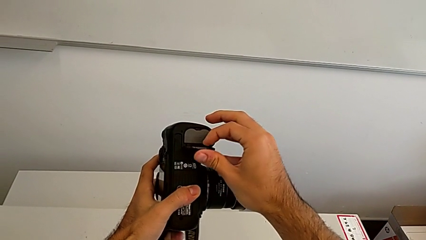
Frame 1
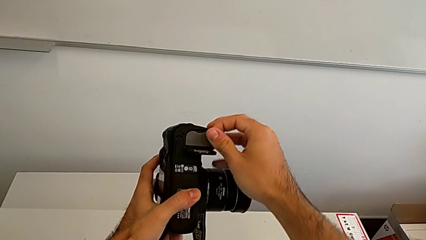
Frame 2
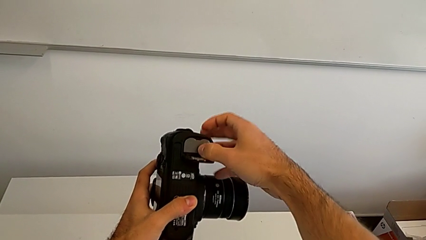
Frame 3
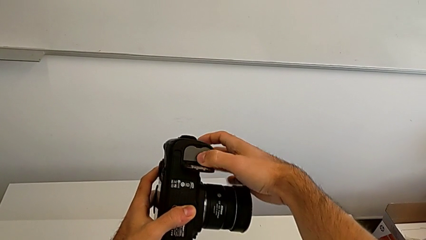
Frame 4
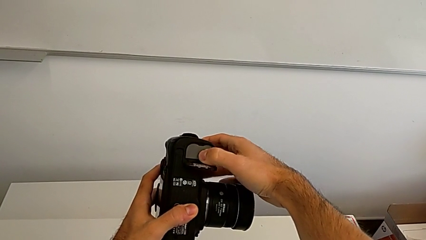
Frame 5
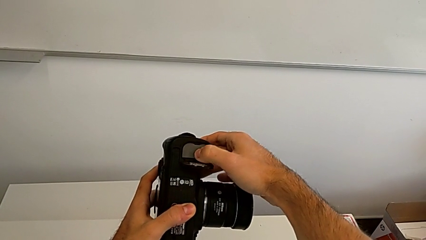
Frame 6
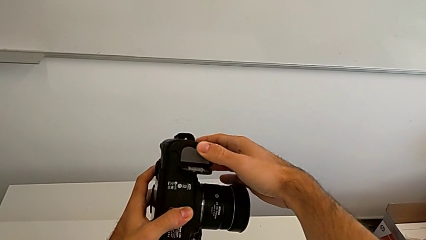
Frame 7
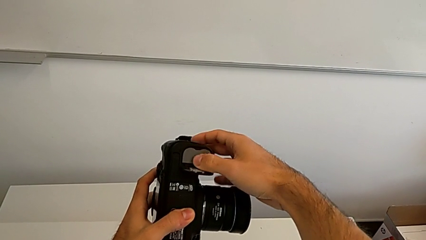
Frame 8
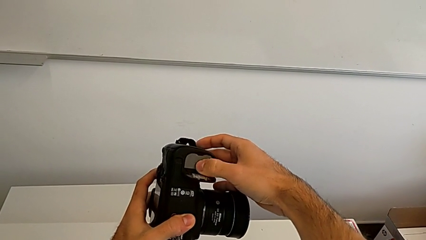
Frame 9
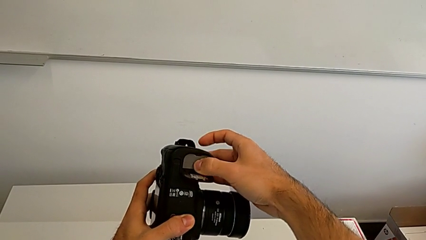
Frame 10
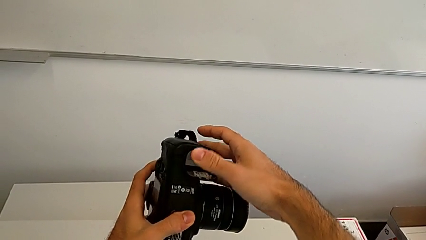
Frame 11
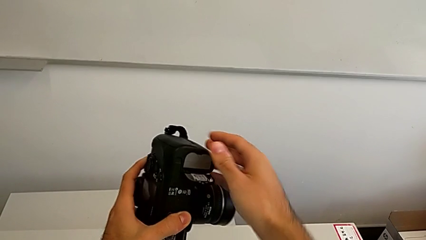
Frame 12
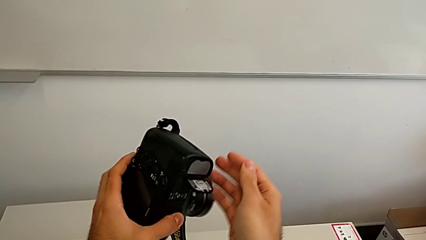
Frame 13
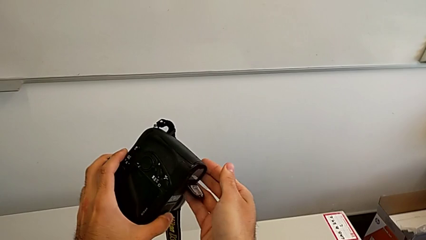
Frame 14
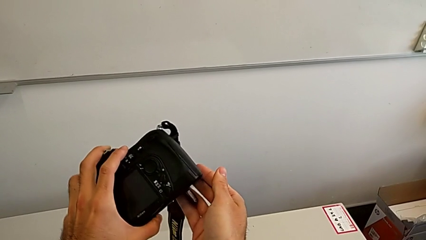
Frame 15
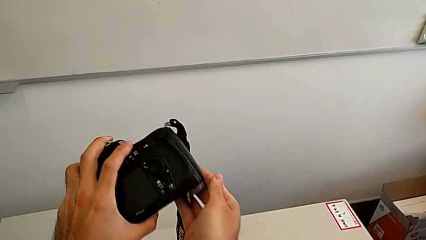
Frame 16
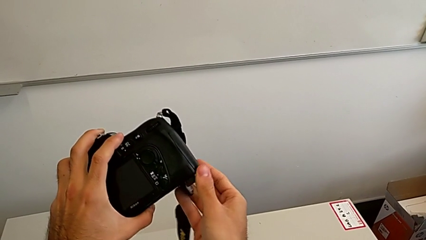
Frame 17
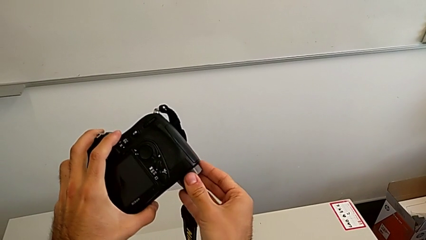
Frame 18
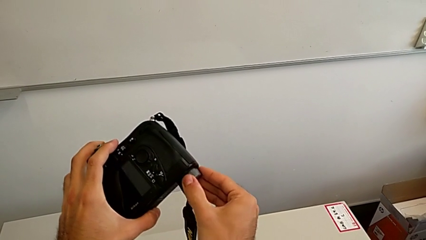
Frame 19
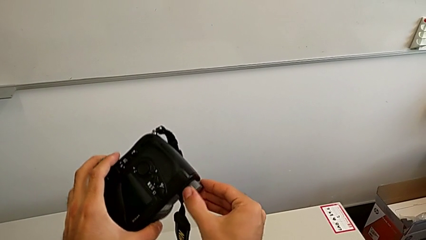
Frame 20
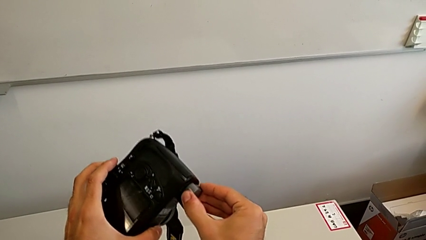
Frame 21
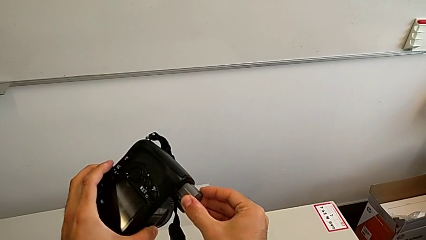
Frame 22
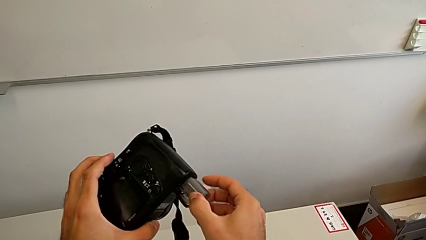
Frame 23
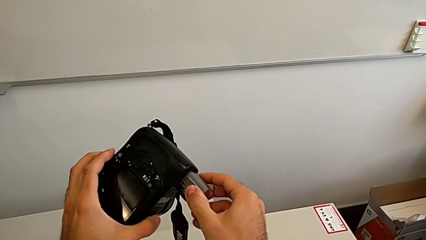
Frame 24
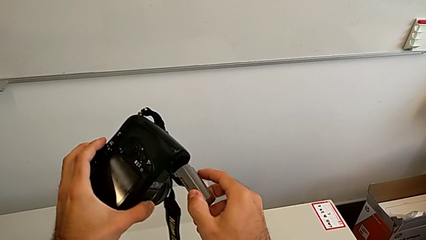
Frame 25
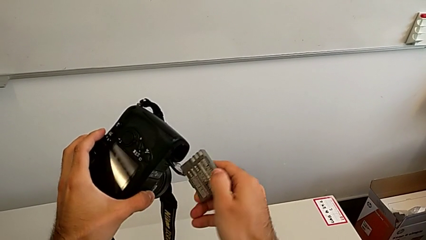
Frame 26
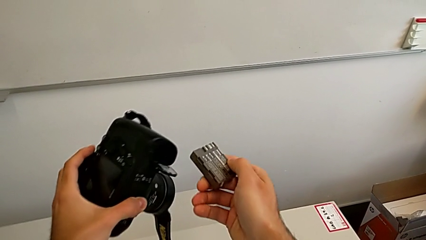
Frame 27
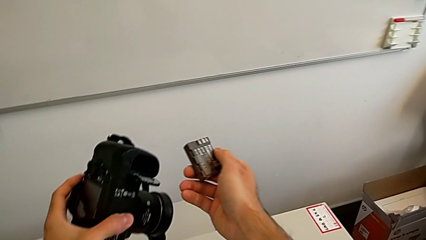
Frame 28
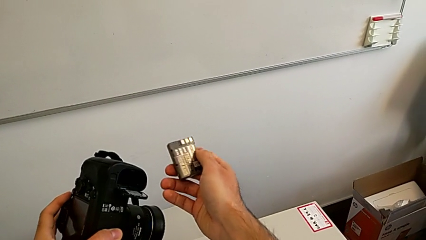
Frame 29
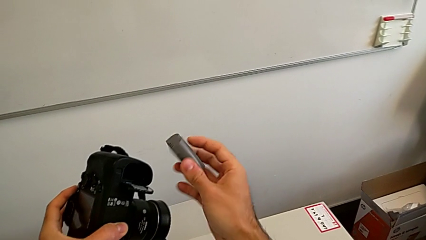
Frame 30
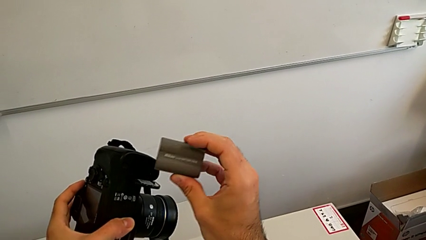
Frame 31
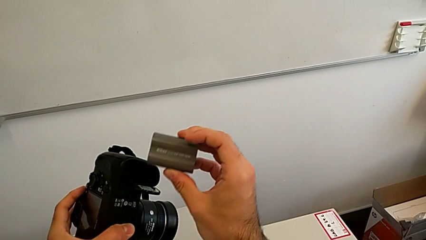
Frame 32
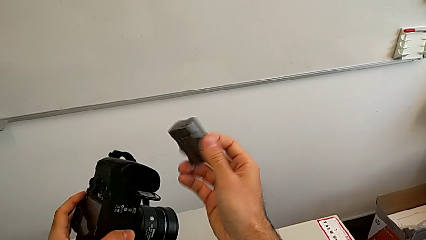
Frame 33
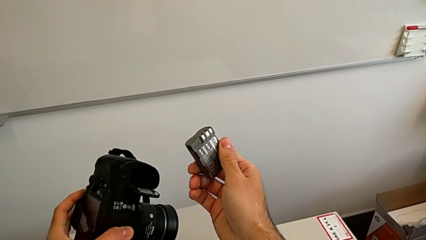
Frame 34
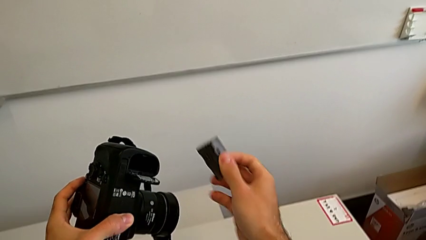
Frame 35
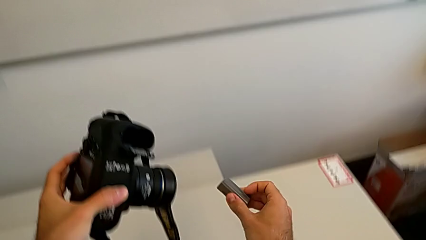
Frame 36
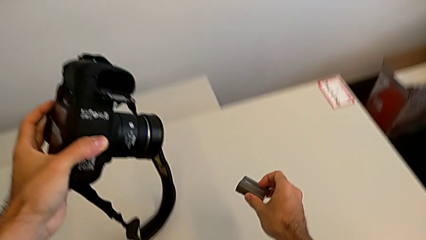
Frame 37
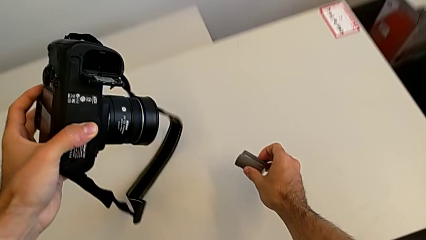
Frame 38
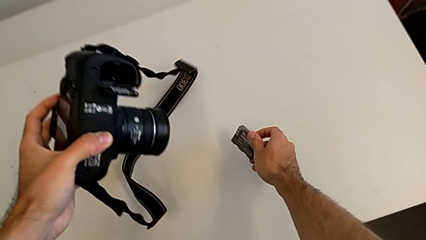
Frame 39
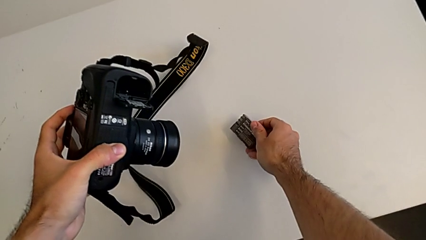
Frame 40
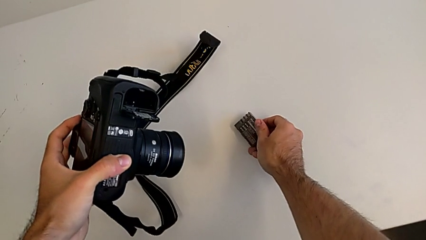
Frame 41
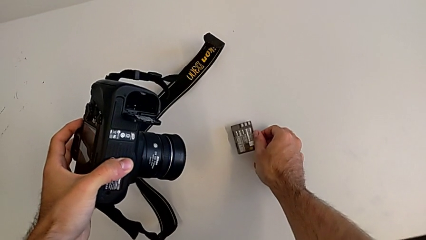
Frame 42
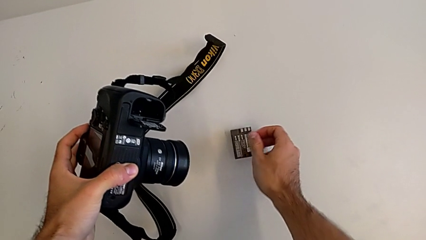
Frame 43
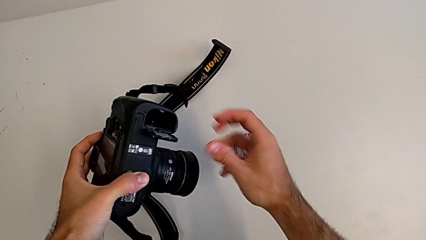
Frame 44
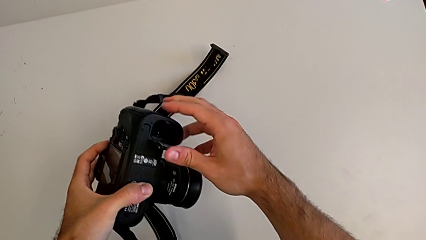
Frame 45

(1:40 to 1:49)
The camera wearer is removing the battery from the DSLR. They wrongly push the battery, flip the DSLR, withdraw the battery twice, inspect it, place it and close the battery door.

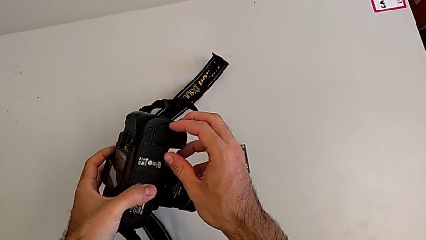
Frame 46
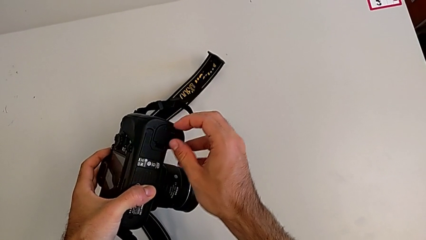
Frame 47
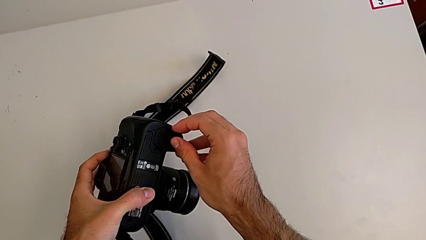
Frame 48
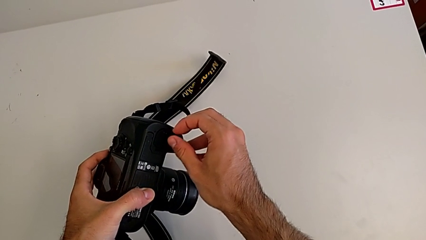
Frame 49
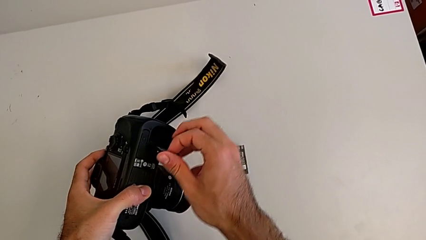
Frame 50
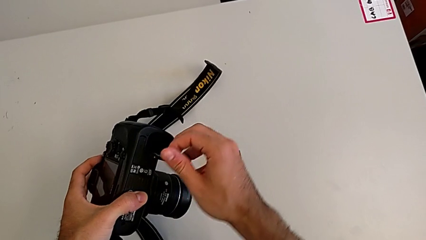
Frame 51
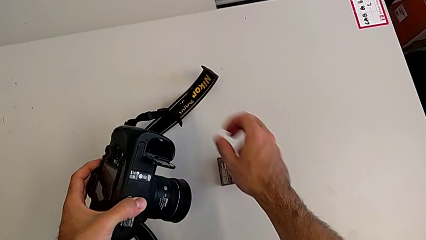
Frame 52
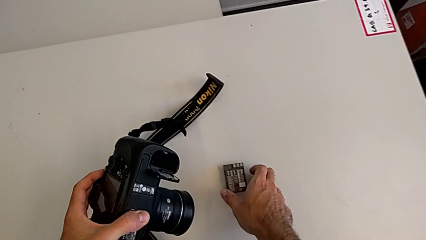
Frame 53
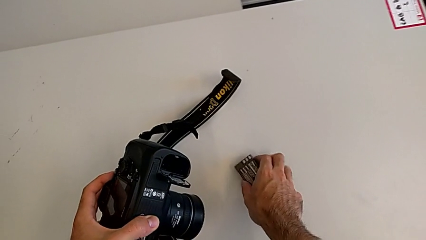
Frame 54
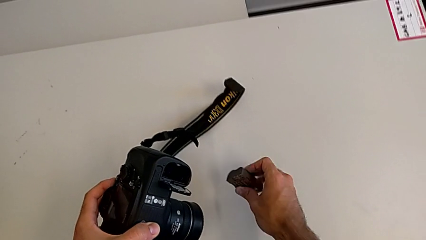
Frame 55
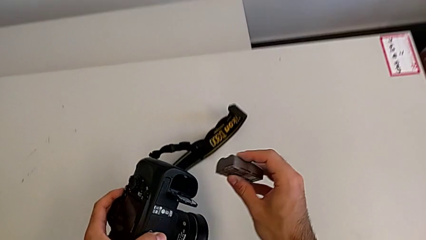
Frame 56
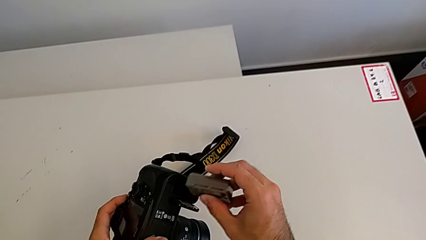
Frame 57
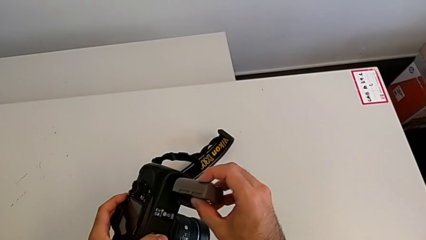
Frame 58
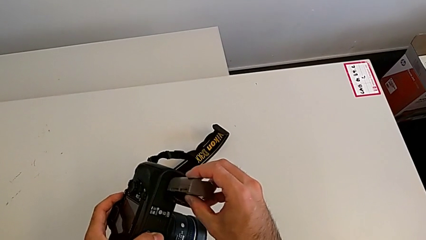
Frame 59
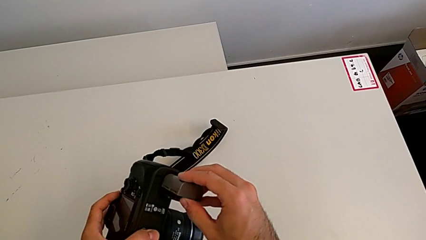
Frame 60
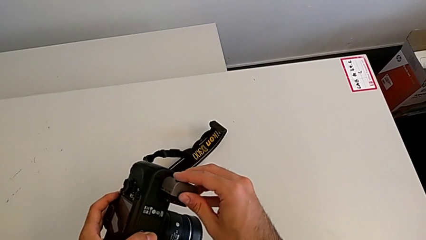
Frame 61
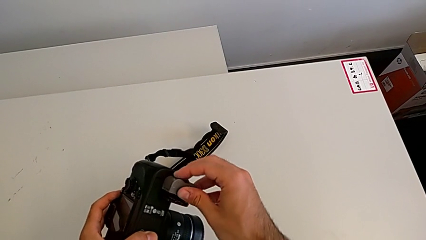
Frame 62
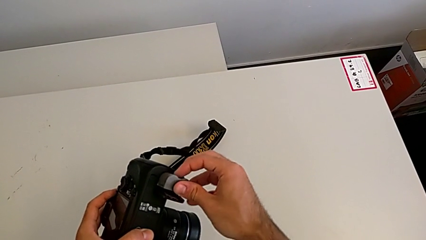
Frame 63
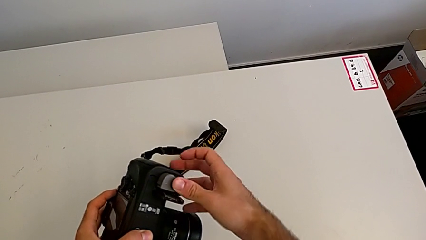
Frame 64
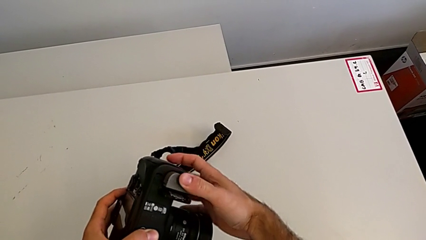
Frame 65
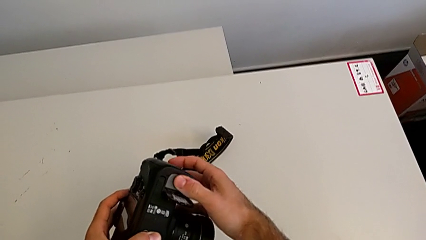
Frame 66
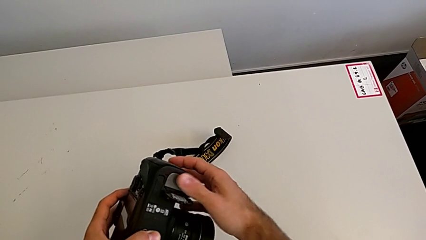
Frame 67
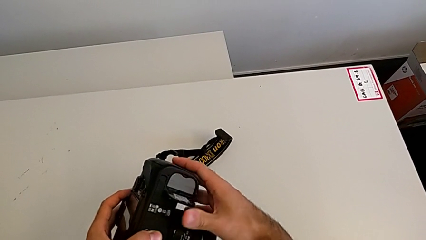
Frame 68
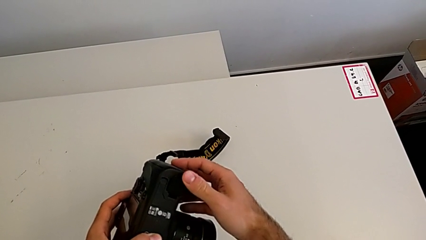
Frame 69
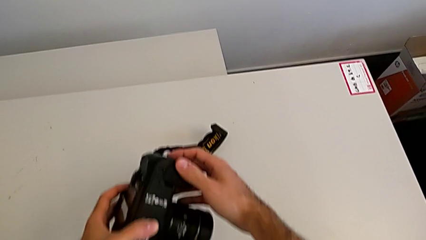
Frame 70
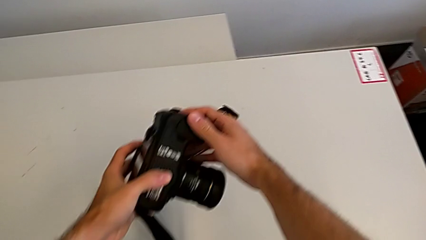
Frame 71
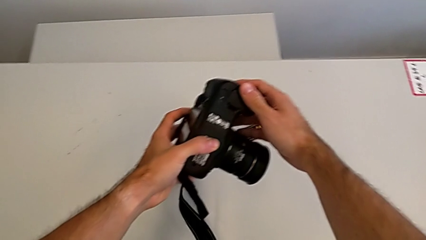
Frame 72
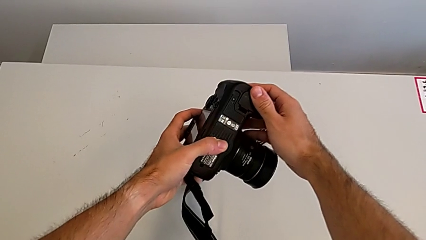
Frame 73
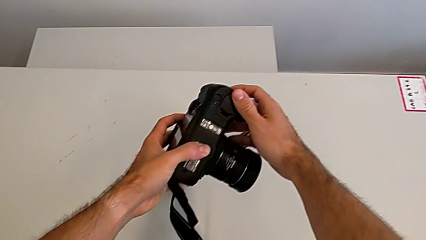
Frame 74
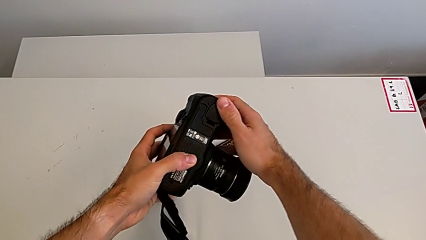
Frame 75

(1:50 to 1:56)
The camera wearer inserts the battery of the DSLR. They open the battery door, grab the battery twice, insert it and close the battery door.

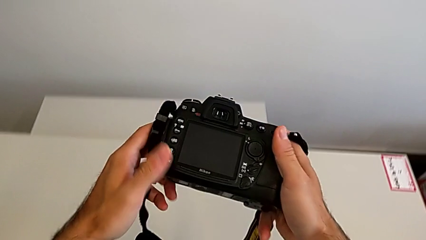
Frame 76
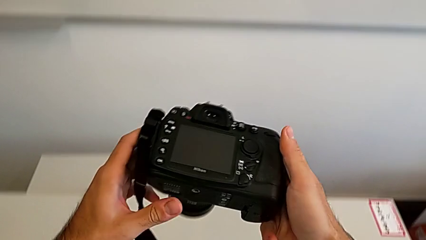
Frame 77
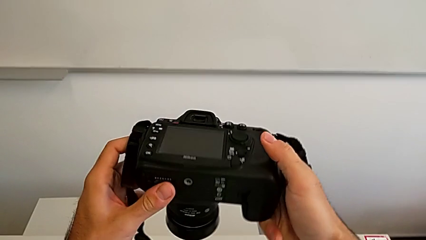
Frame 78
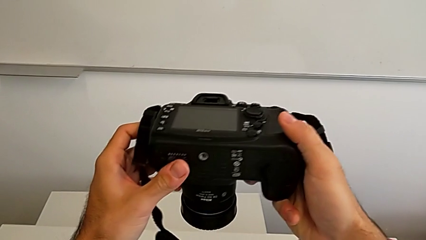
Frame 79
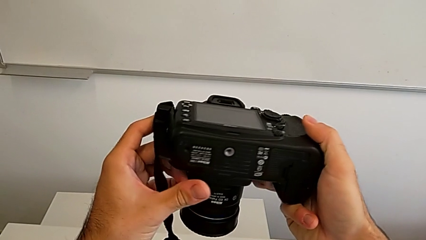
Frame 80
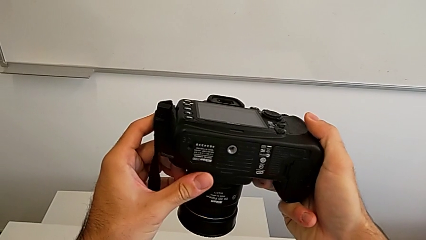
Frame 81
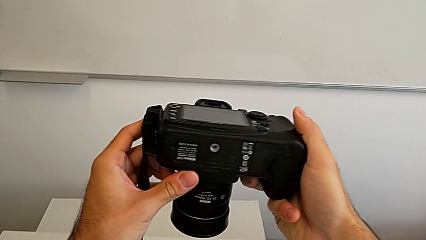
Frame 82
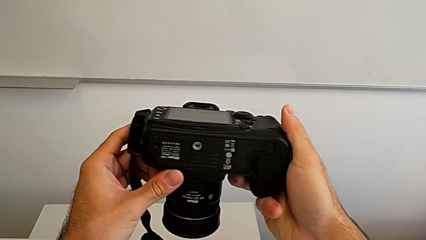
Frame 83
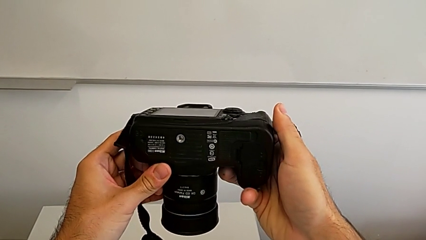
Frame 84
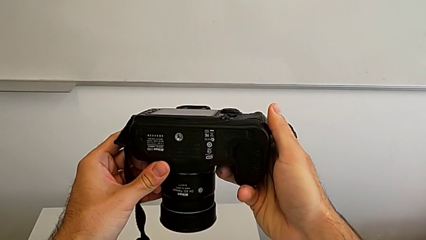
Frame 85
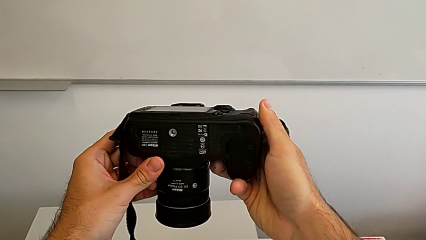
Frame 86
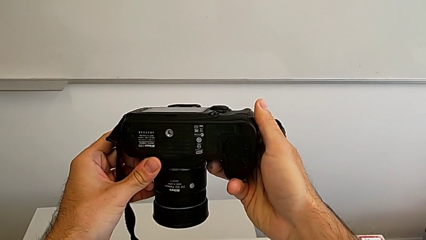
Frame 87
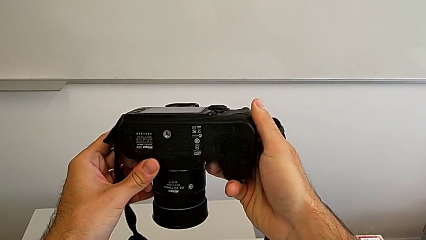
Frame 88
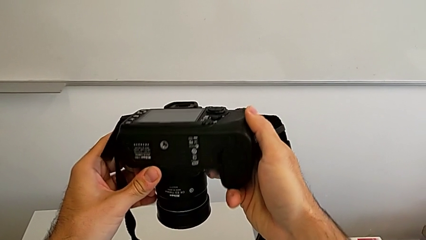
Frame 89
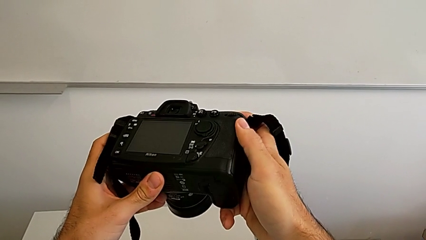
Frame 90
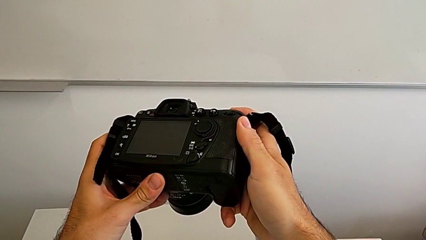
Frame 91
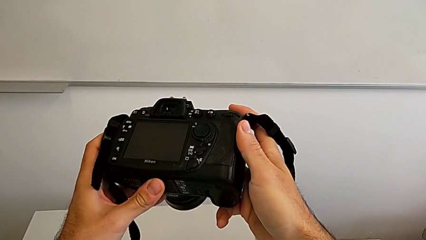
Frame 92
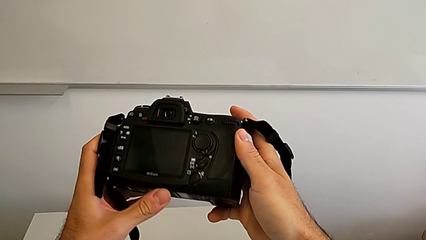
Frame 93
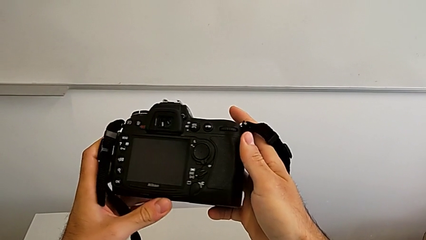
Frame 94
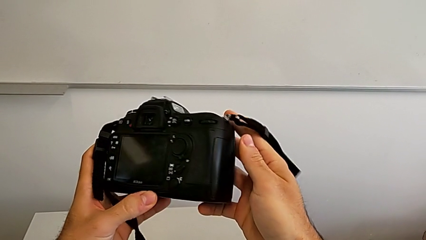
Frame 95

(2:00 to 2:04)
The camera wearer is removing the SD card from the DSLR. They wrongly rotate the DSLR in the wrong direction, inspect it and rotate it.
